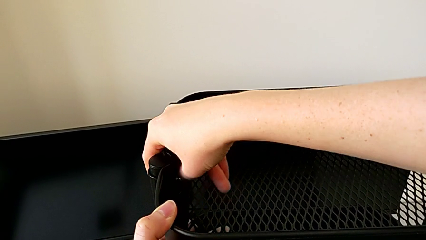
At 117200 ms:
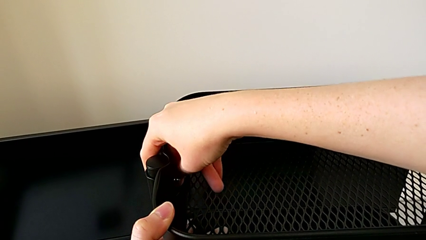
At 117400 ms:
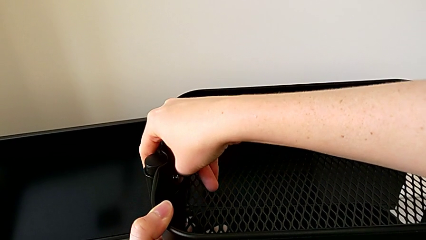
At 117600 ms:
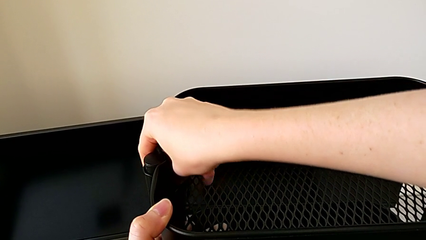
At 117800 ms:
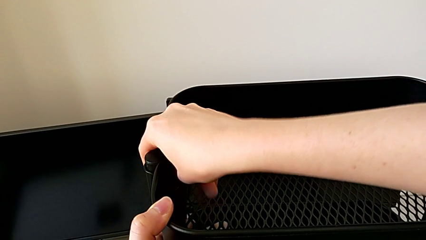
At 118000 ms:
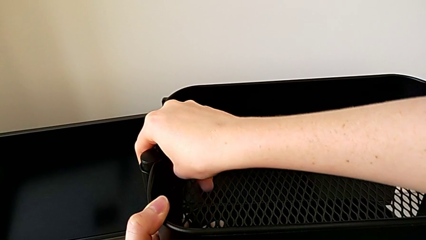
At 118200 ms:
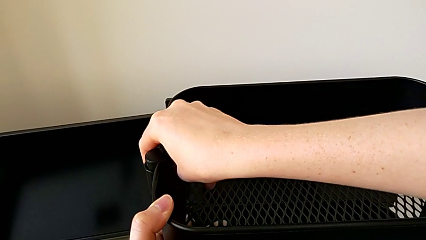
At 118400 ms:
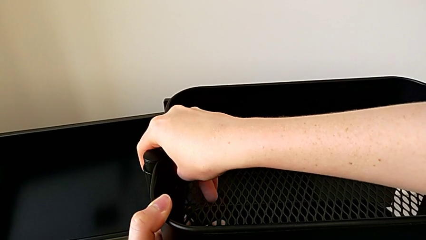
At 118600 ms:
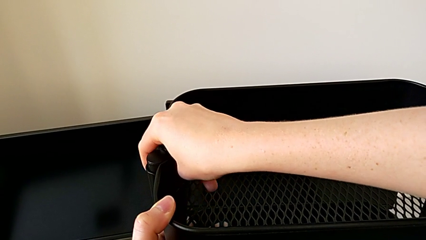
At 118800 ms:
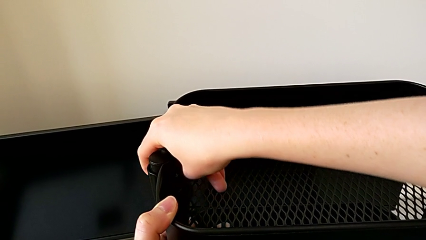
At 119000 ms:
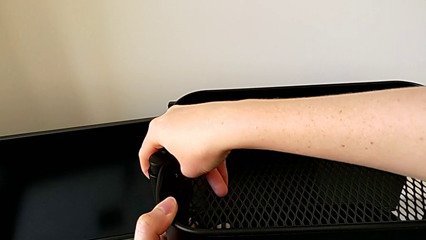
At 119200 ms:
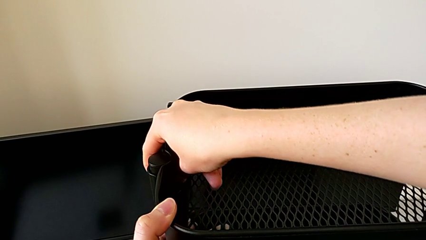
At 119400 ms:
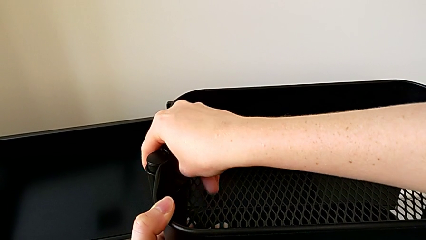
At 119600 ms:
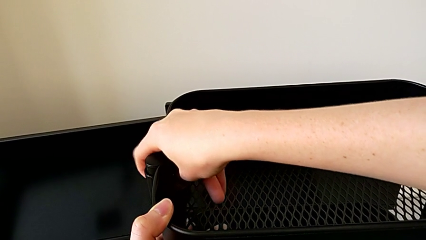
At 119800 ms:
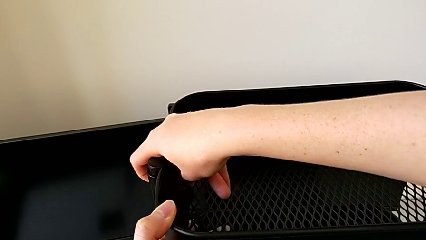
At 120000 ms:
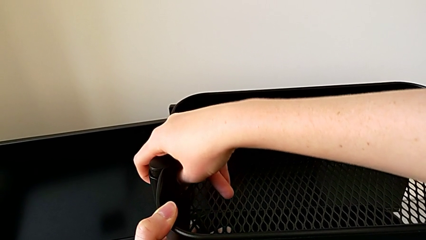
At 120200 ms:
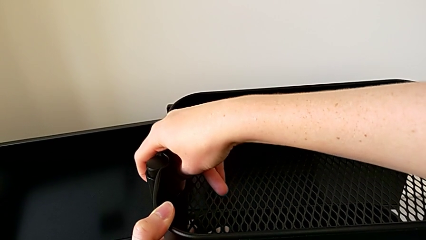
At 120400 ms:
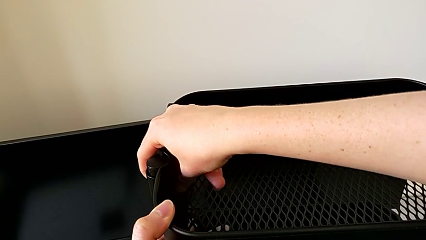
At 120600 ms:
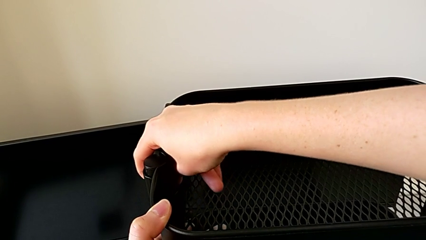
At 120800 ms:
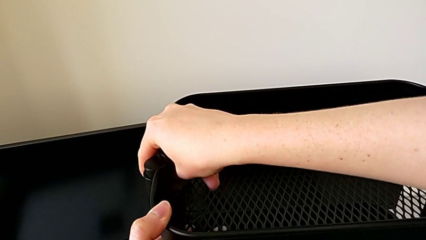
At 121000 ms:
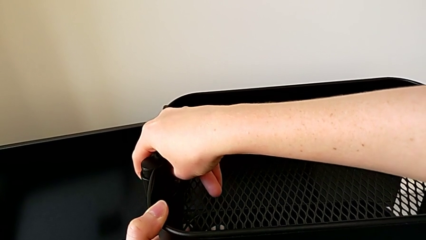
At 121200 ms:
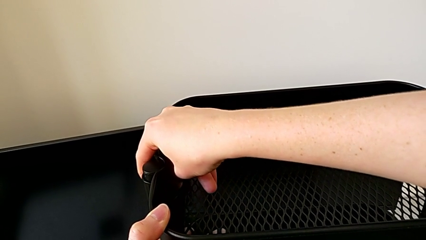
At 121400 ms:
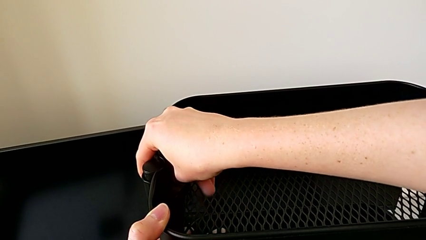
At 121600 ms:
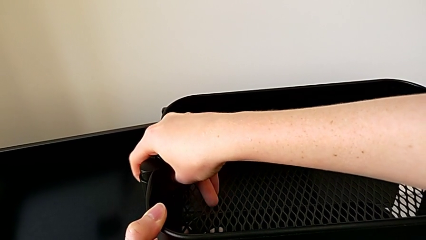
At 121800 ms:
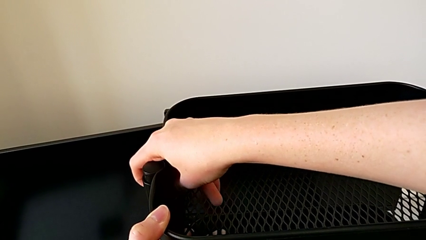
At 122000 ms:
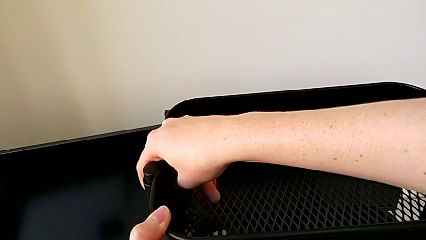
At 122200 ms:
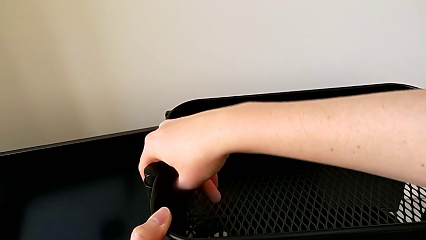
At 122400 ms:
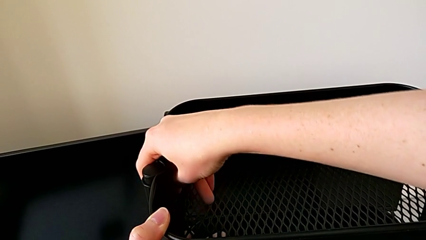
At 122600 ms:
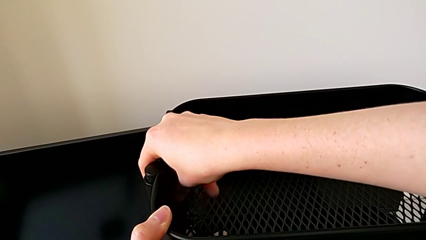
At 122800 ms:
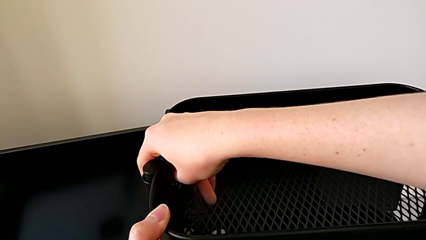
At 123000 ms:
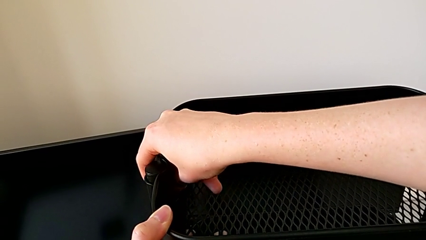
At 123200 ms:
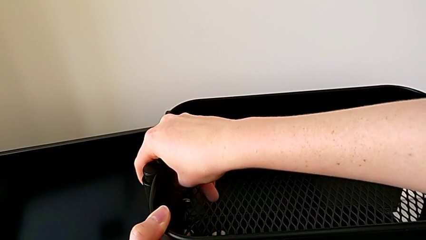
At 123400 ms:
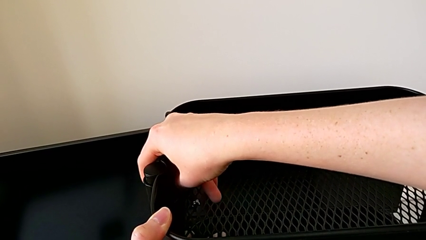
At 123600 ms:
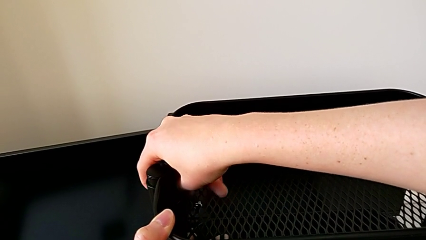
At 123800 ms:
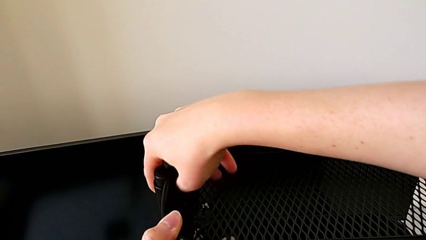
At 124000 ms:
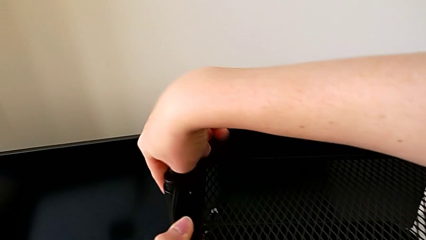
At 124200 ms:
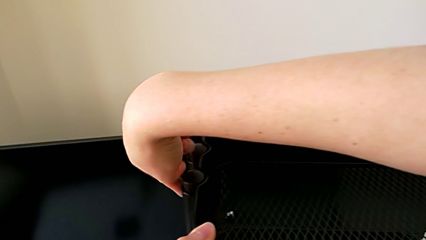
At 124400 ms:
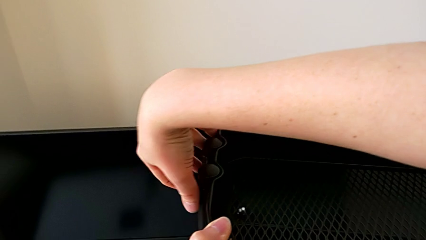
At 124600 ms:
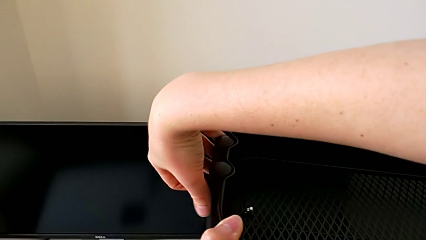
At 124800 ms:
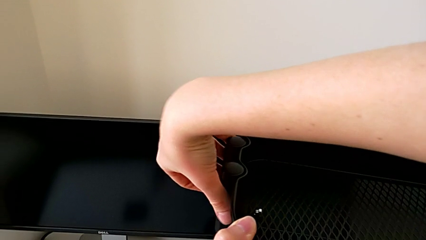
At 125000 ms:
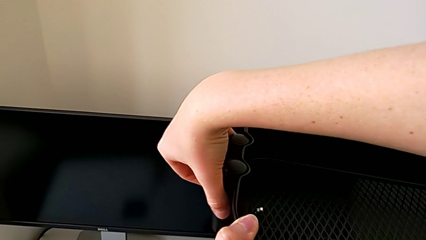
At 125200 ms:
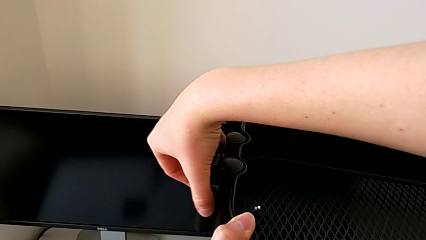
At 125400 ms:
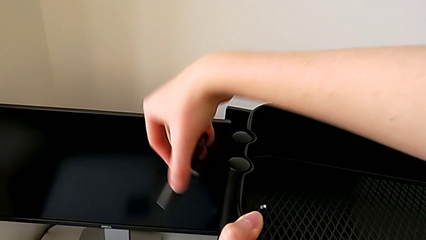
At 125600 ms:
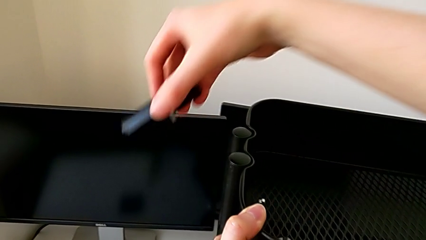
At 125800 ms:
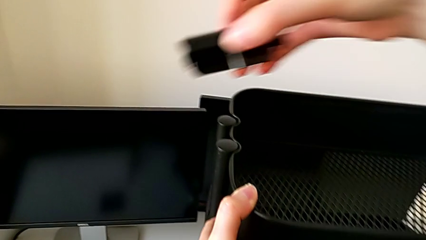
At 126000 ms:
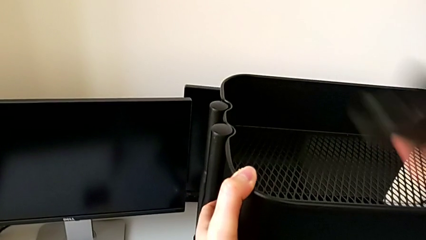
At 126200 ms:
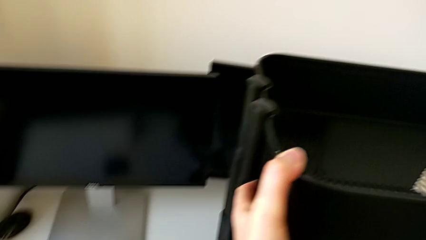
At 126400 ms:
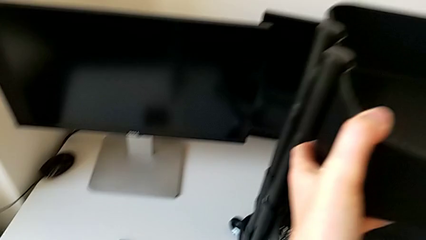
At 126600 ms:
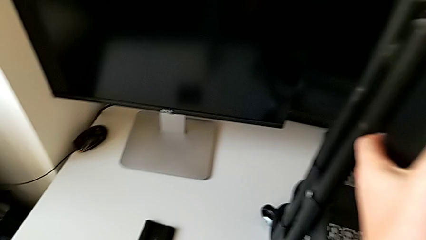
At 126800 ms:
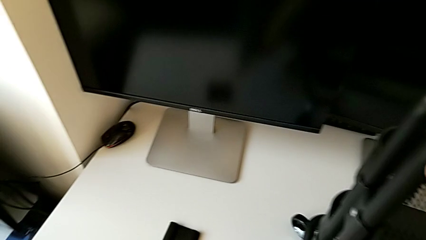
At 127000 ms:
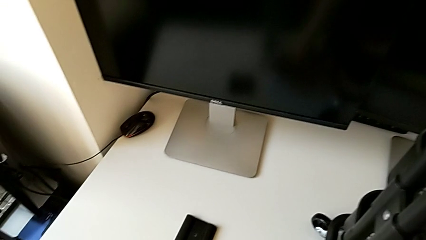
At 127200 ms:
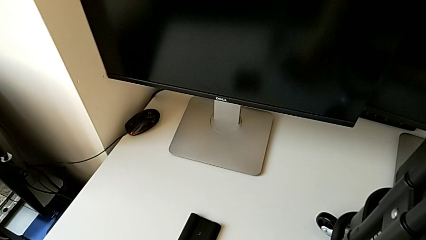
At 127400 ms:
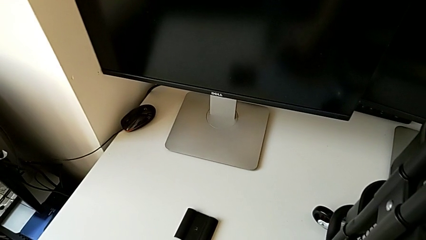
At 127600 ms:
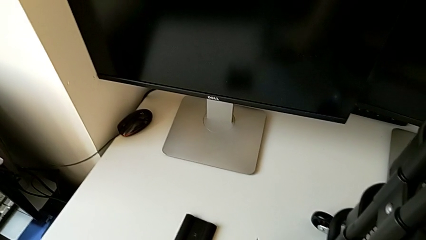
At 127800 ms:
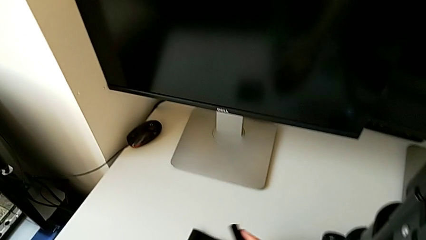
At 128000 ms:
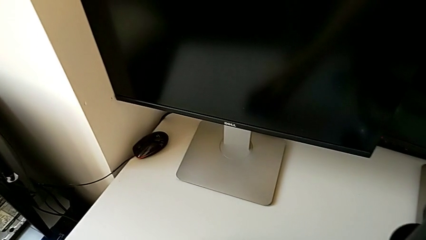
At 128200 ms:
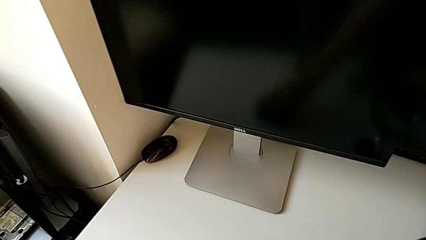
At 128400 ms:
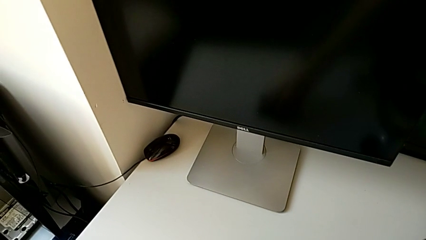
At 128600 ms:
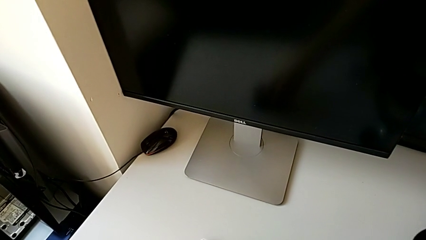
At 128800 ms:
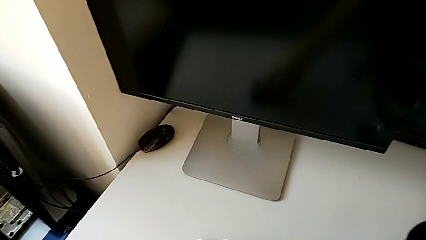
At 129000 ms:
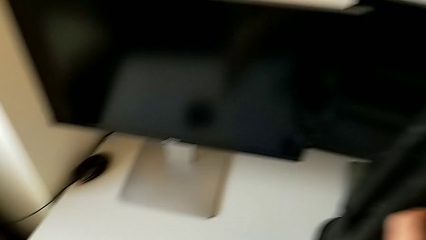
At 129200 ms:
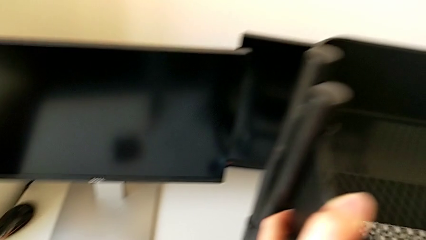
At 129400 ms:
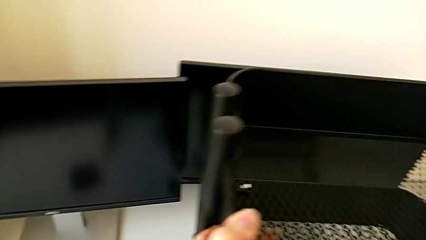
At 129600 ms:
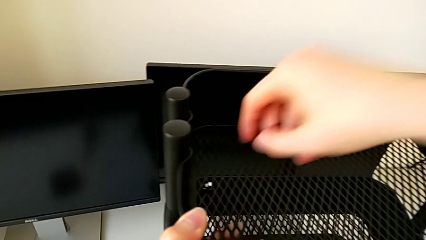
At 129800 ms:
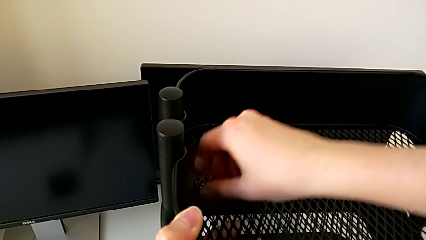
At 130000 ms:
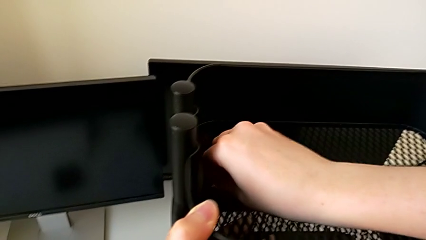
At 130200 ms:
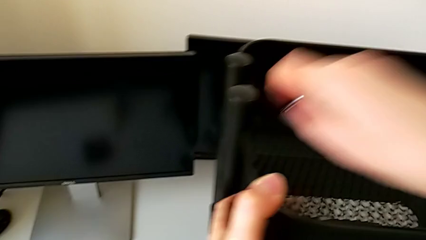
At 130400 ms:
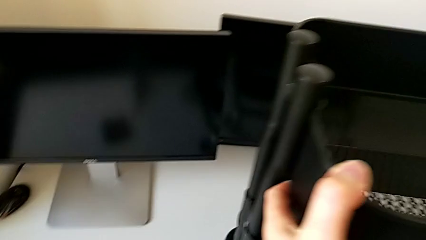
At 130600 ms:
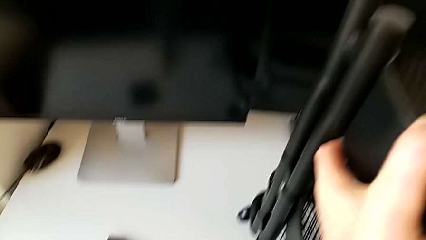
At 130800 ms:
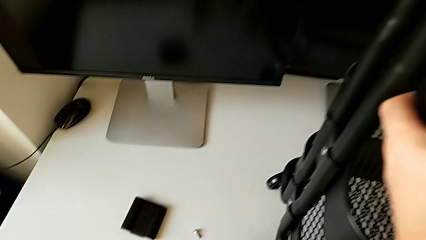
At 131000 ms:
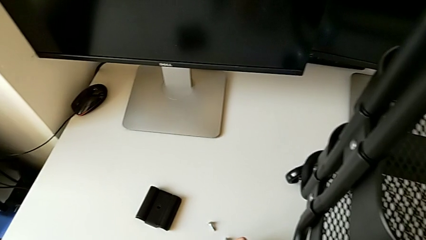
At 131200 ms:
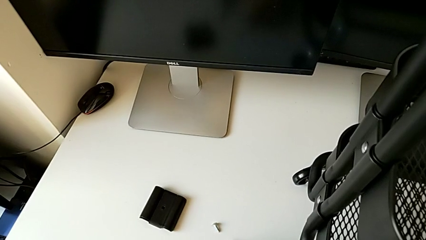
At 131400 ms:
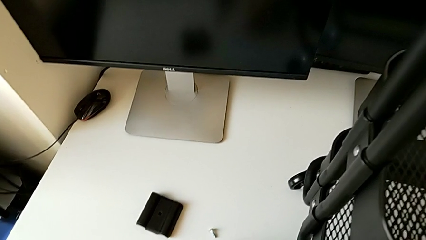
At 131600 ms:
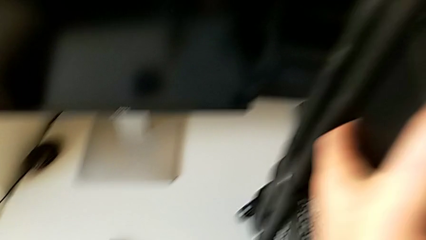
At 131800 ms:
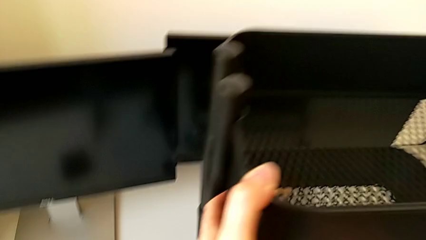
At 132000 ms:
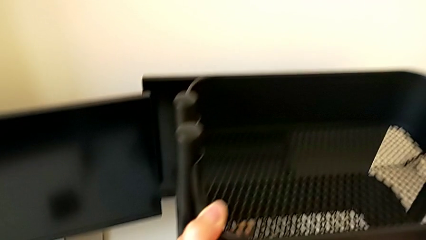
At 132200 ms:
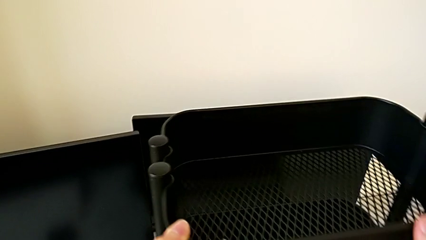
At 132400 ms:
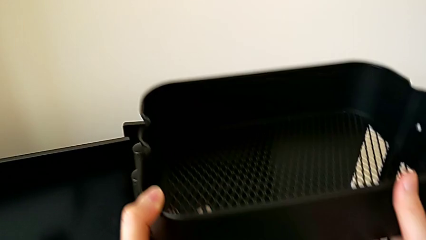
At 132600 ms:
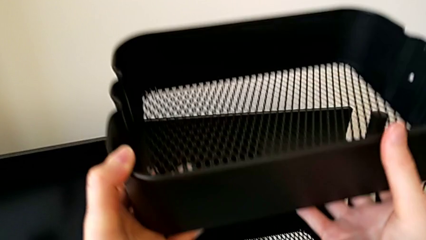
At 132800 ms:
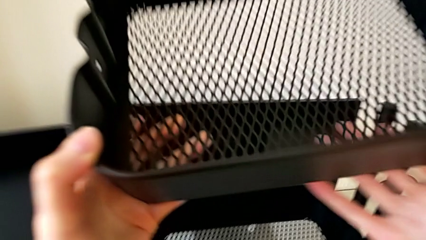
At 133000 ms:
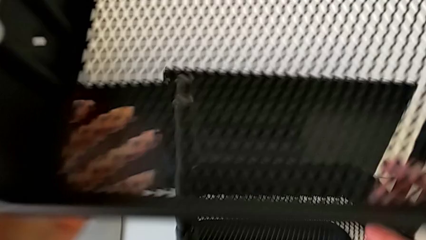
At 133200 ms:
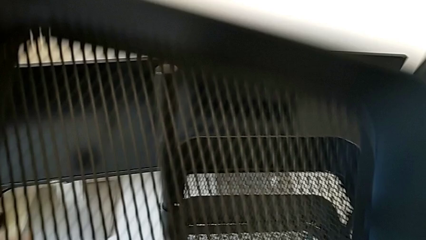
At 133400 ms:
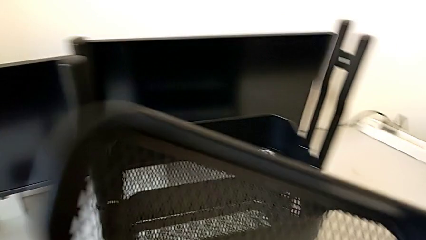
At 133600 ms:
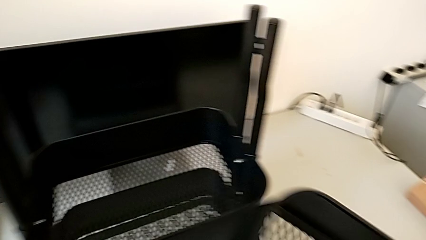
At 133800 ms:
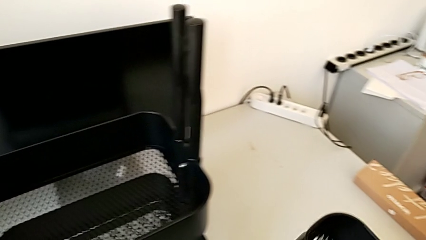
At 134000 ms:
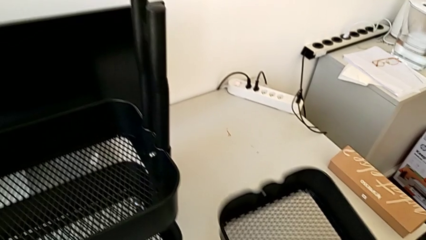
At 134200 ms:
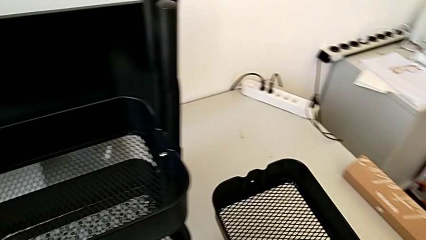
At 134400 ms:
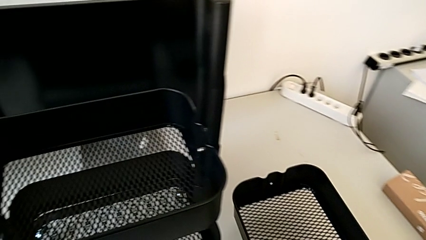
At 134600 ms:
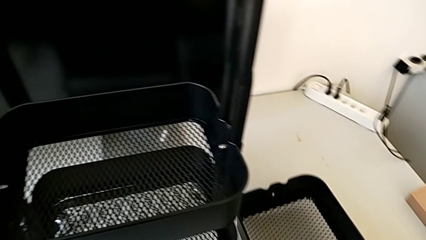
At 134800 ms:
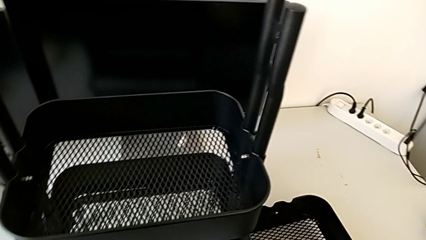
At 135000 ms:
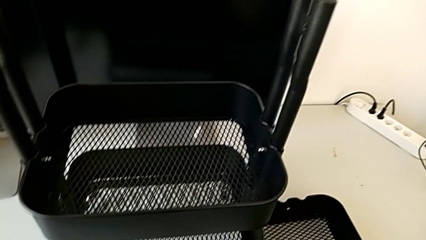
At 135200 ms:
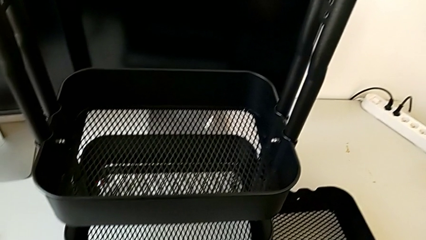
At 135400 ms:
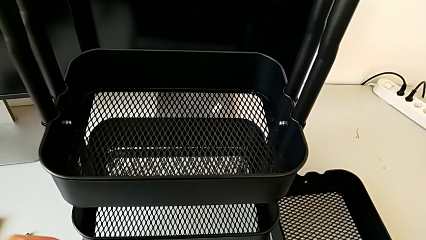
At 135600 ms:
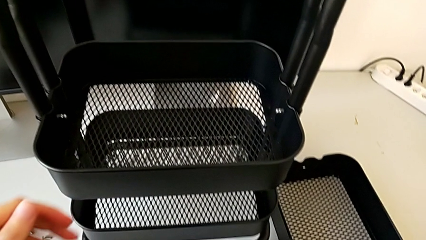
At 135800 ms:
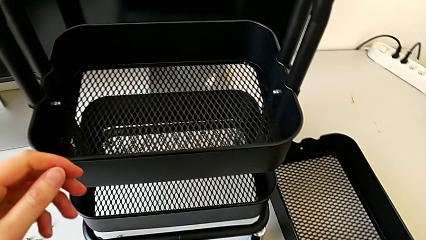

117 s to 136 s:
The camera wearer is disassembling the top tray. They keep unscrewing the first hexagon cap nut, withdraw the bracket, place it, grab the first screw, place it, withdraw the first grid tray and place it.
